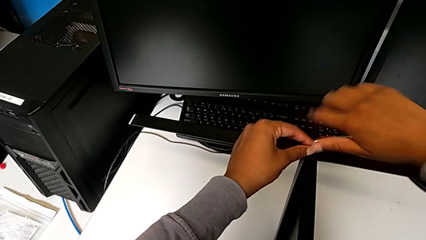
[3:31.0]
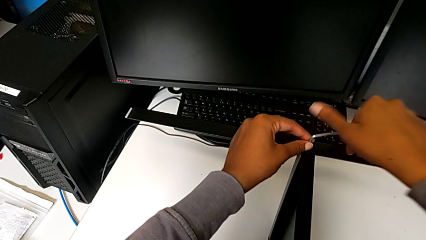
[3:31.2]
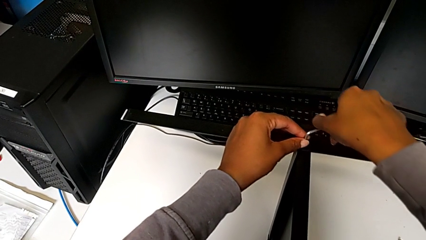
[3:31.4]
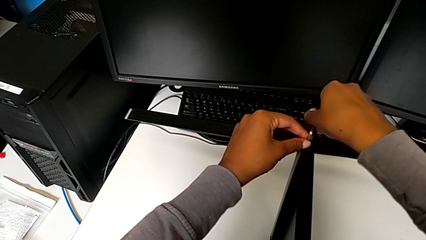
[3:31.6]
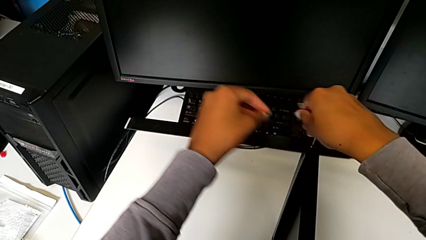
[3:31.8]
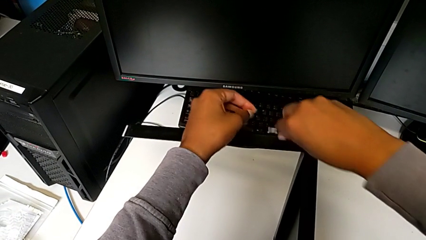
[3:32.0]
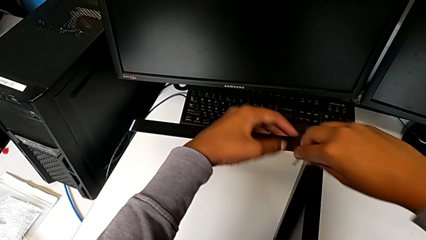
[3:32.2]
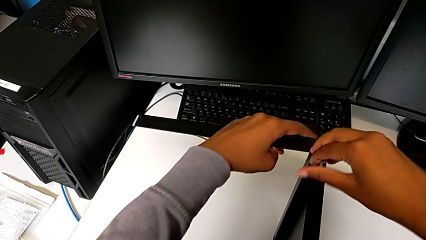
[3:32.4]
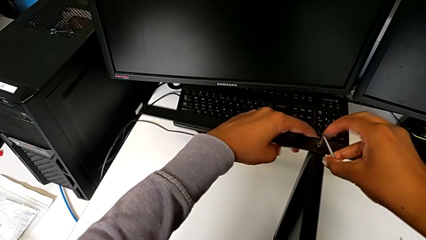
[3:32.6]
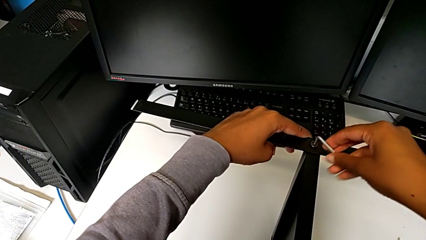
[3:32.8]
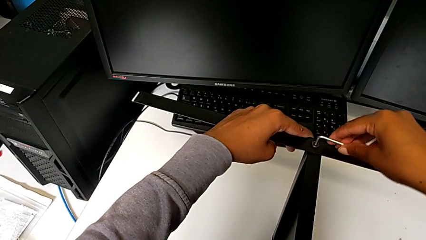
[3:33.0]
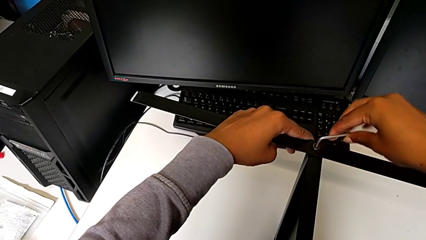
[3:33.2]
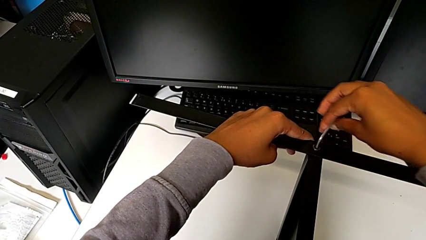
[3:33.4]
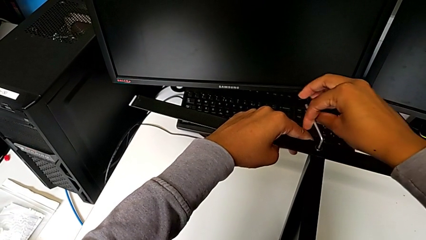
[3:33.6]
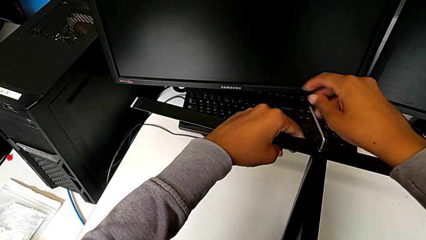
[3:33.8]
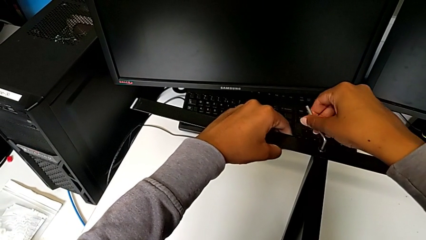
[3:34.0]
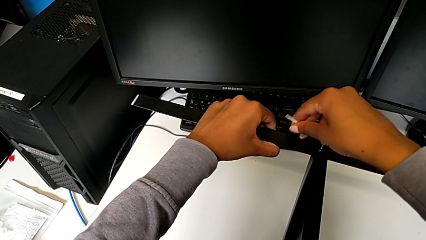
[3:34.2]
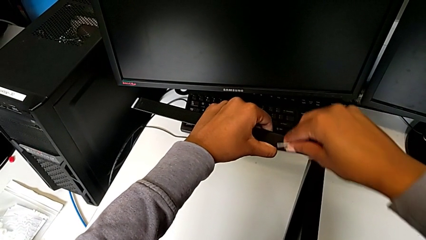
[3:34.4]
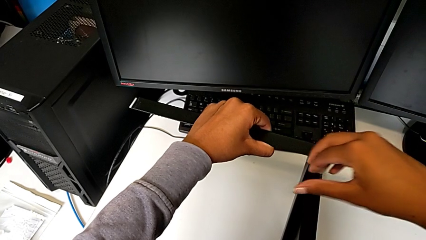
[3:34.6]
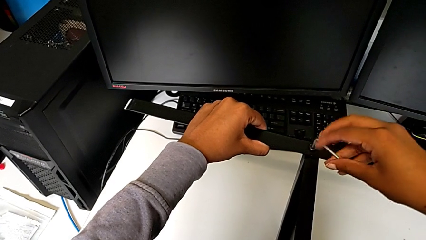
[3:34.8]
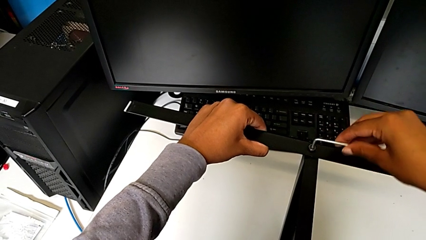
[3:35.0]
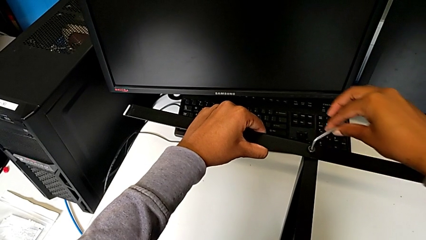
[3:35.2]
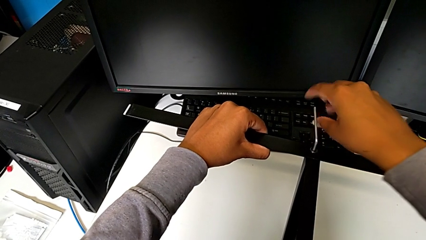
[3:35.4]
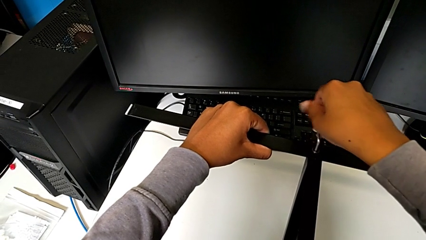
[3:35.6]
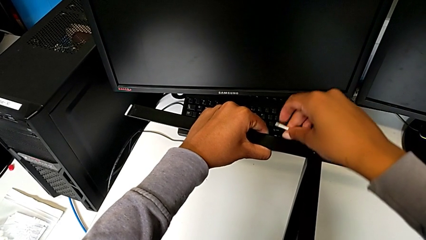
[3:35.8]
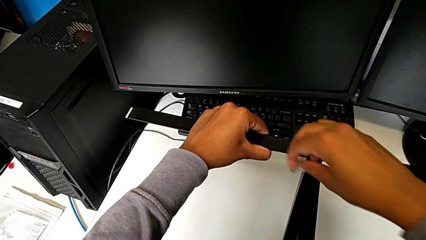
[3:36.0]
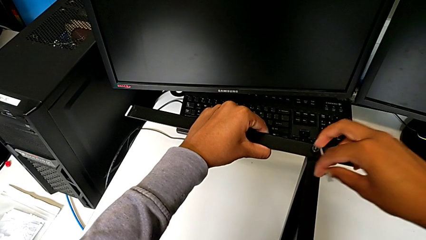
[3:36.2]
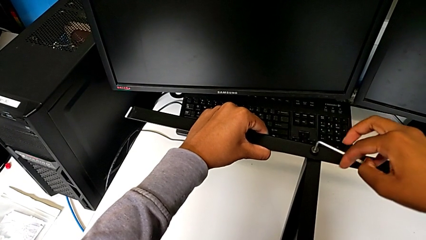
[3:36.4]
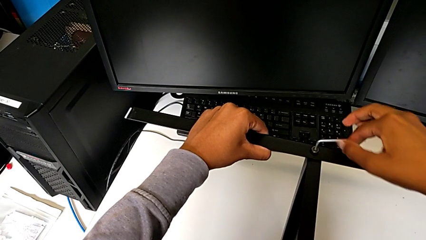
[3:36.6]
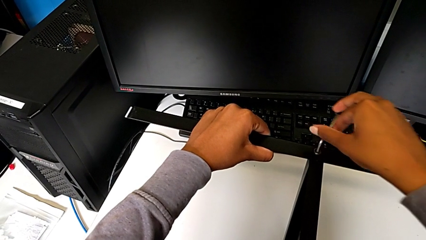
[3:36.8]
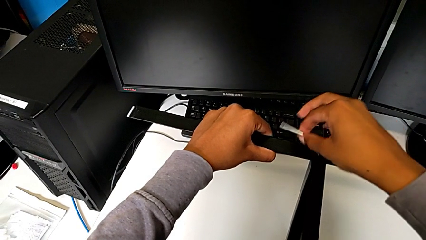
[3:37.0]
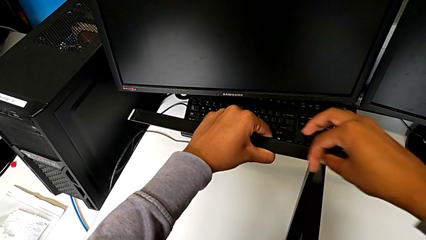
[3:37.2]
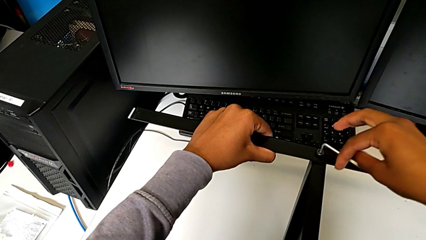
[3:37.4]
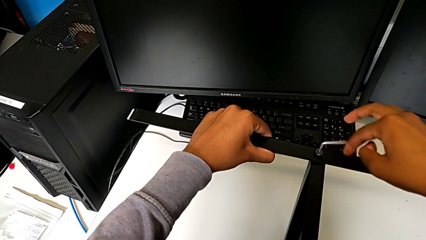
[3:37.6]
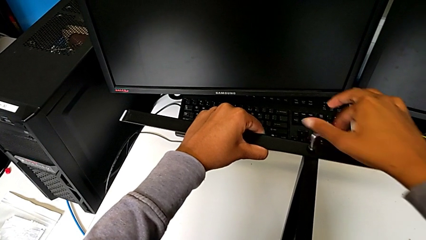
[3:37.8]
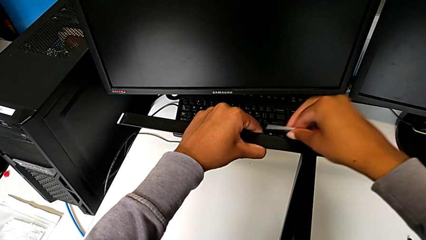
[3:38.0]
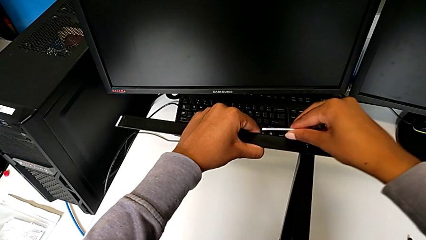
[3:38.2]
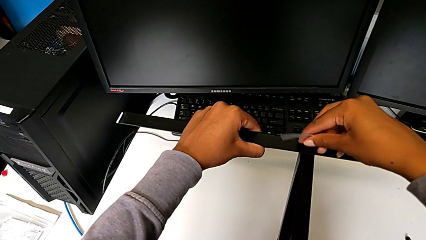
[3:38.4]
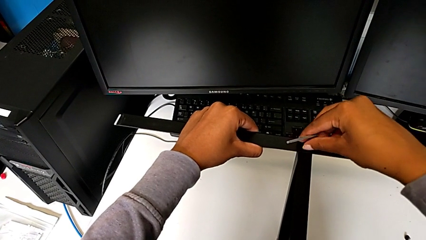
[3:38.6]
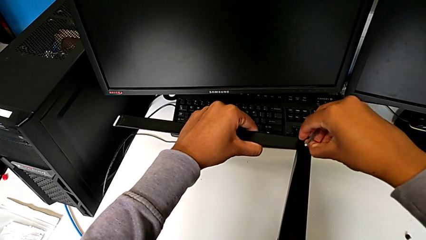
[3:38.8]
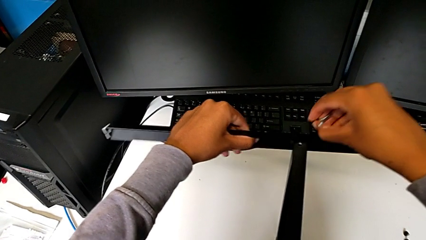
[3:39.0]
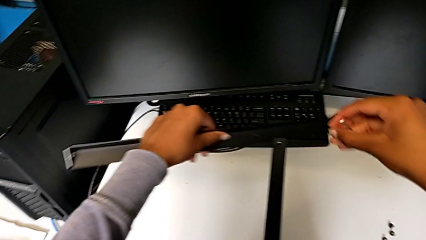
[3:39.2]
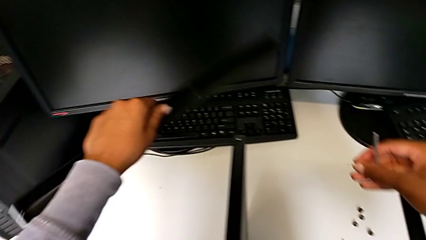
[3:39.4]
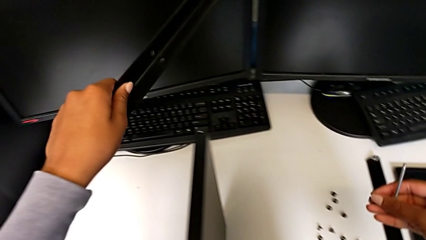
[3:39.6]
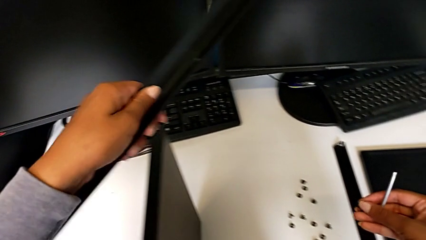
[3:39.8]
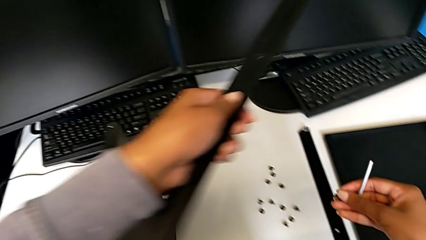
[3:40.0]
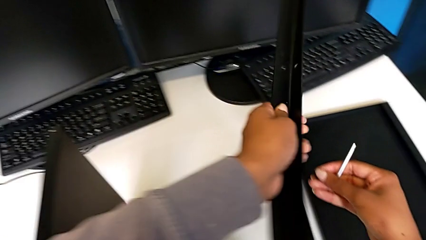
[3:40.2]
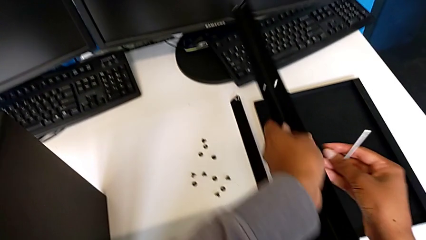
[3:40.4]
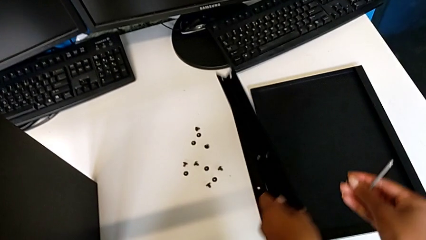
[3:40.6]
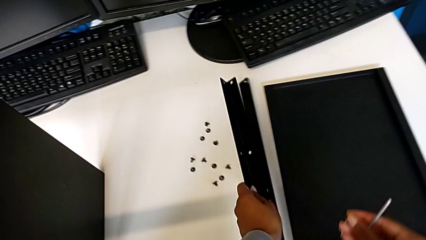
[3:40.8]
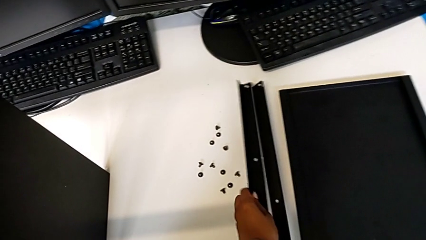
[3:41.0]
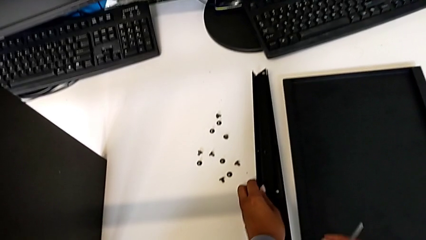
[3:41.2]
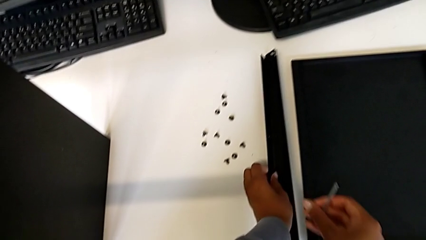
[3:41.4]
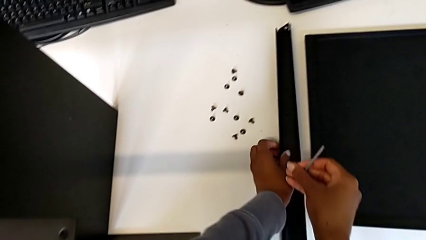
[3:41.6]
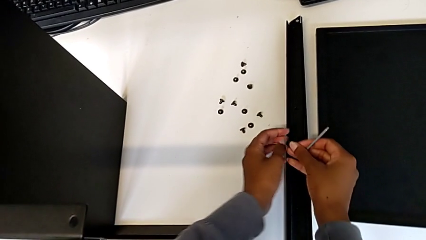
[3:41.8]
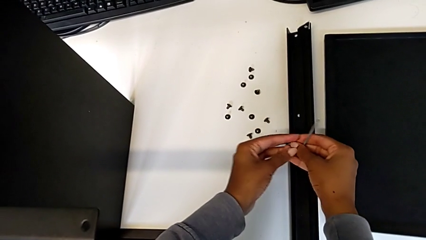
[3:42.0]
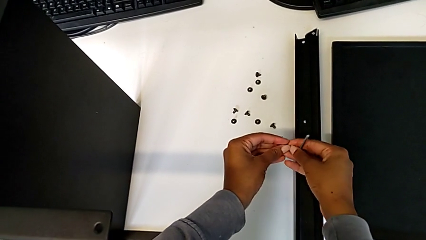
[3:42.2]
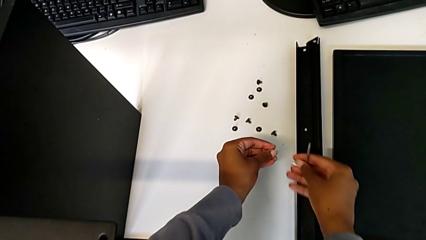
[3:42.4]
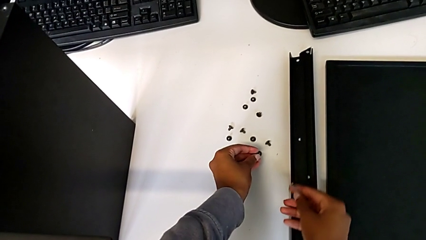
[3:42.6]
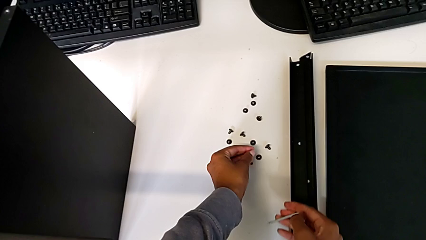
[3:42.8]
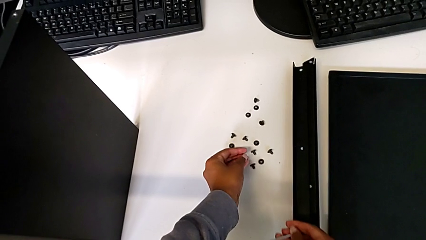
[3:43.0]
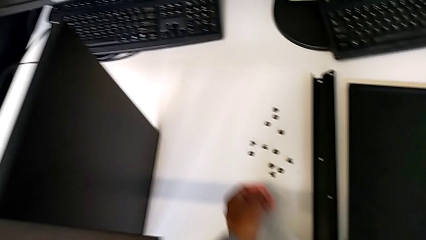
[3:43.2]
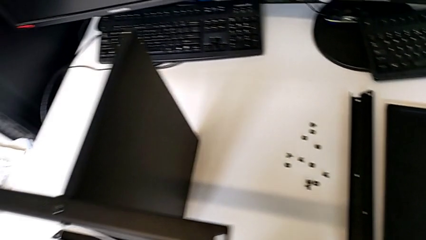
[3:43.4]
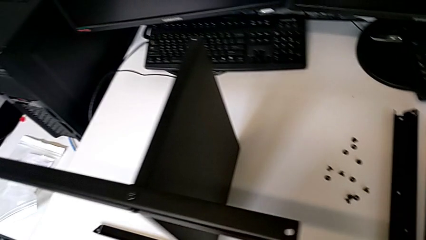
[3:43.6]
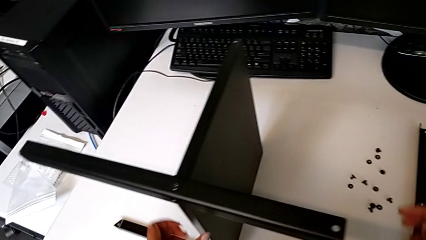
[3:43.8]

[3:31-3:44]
The camera wearer is disassembling the second leg from the shelf. They unscrew the hex socket head, disassemble it with the right hand, disassemble the leg with the left hand, place it and place the hex socket head.

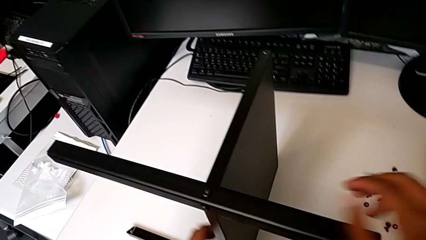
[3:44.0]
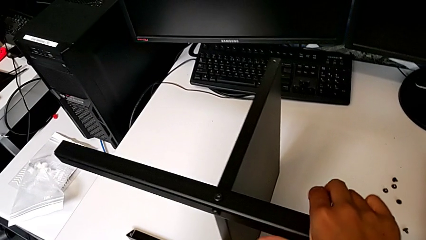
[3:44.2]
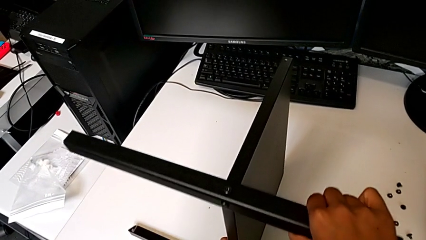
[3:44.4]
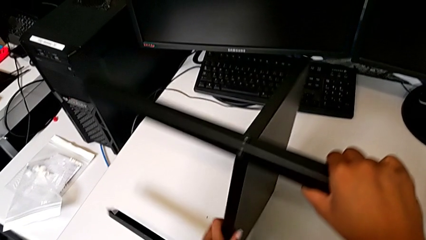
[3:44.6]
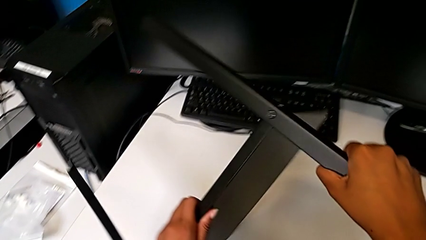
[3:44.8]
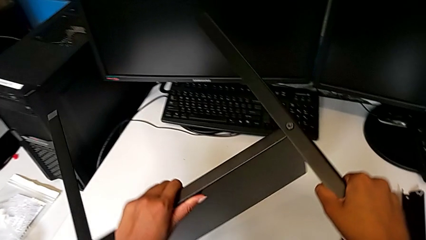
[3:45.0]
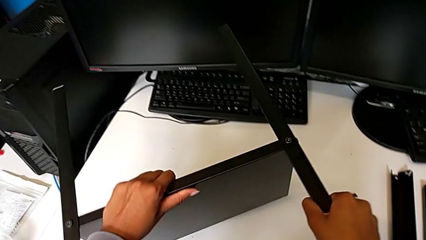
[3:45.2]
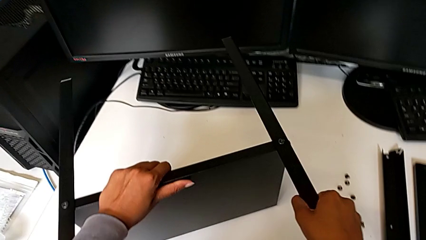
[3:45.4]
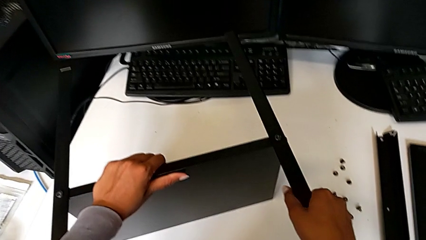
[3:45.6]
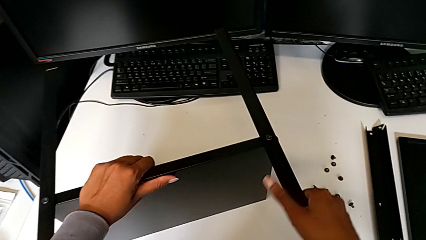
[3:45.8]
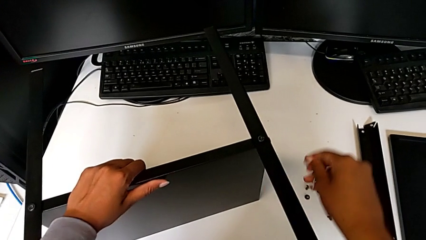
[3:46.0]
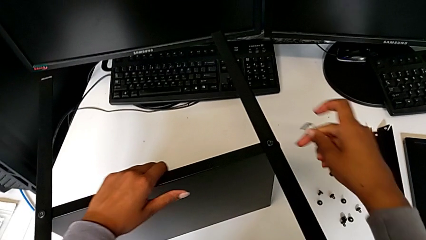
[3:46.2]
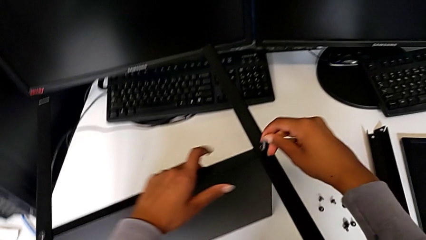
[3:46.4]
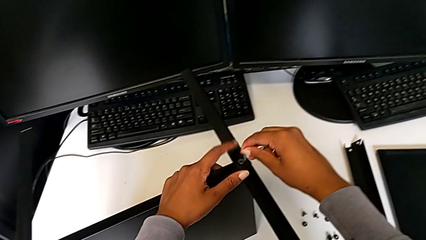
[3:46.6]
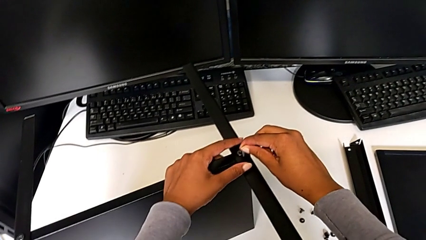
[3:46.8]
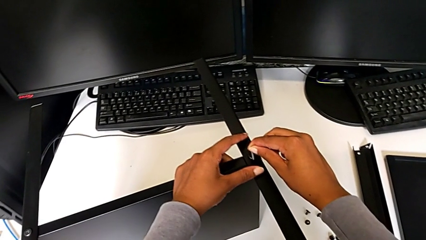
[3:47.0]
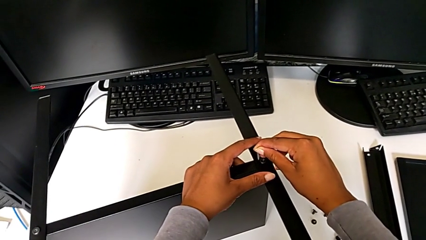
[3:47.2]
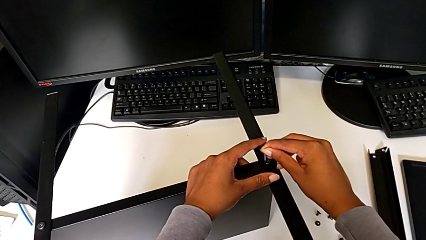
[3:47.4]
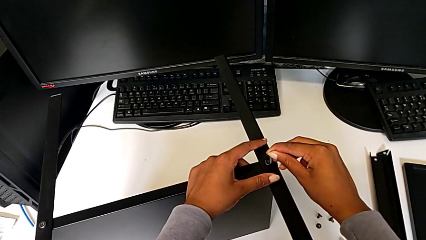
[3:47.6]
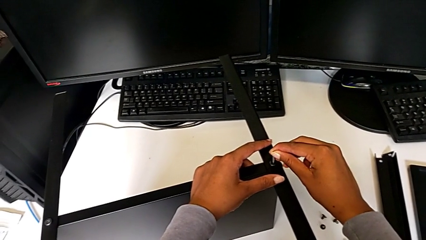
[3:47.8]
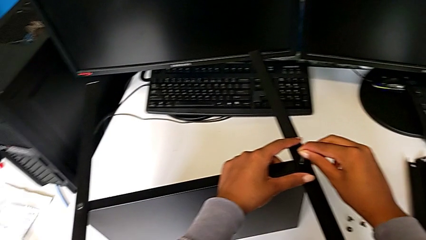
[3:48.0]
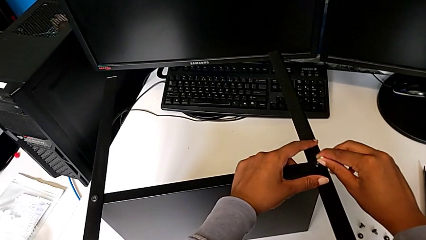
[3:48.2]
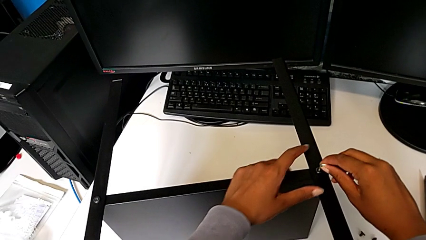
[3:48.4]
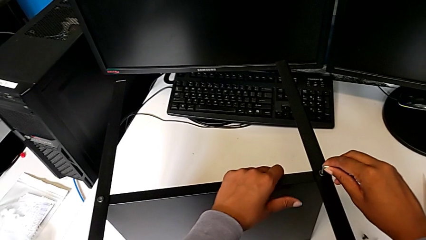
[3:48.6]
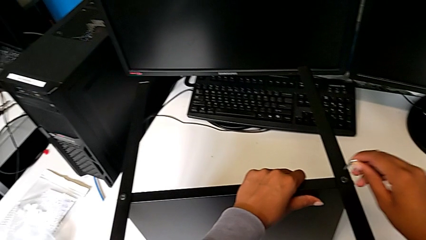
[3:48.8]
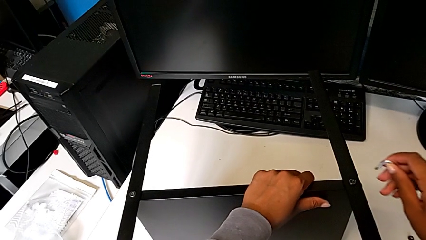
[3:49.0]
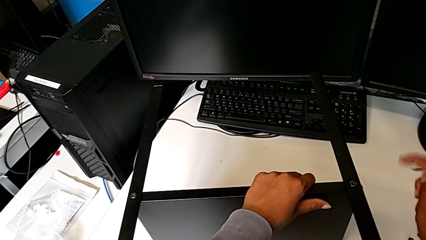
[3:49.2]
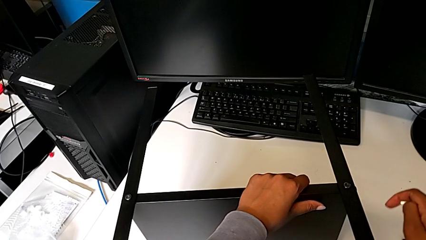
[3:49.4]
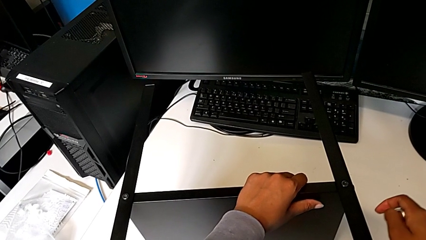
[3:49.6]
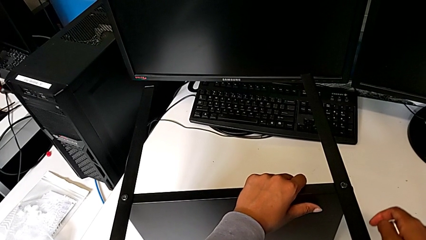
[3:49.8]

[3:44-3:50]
The camera wearer is disassembling the third leg from the shelf. They rotate the nightstand, wrongly insert the Allen wrench, withdraw it and hold the nightstand.
